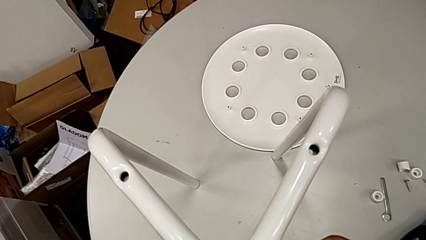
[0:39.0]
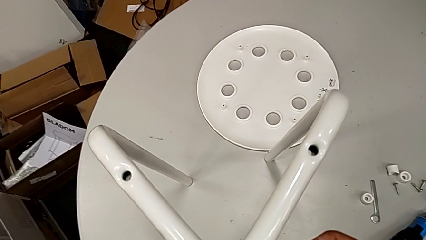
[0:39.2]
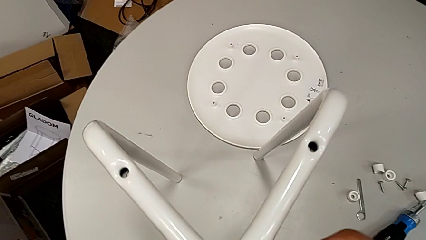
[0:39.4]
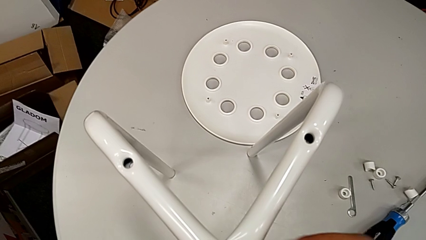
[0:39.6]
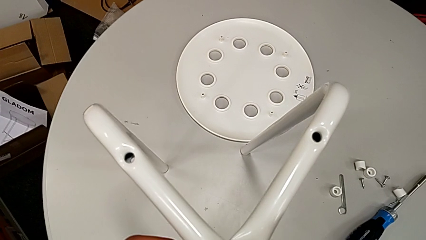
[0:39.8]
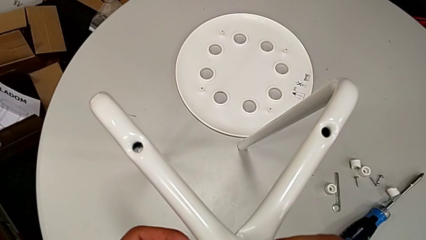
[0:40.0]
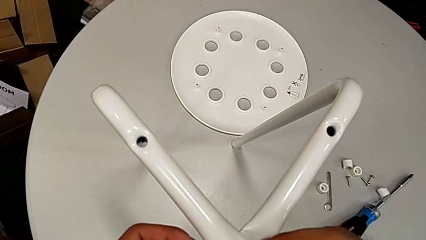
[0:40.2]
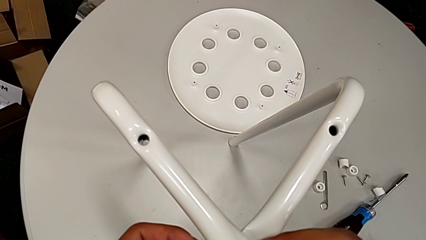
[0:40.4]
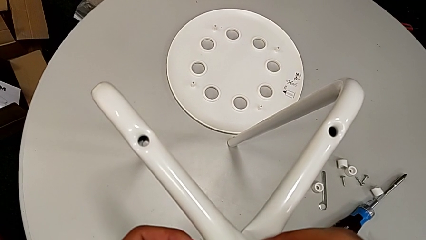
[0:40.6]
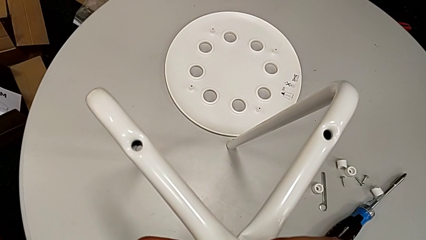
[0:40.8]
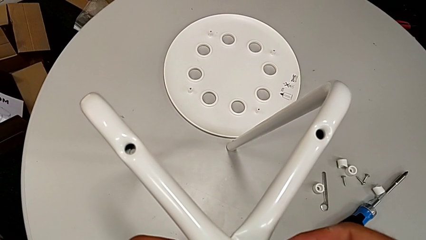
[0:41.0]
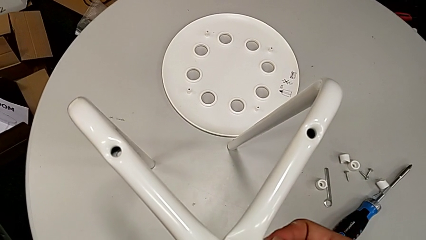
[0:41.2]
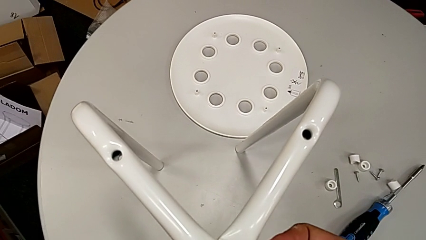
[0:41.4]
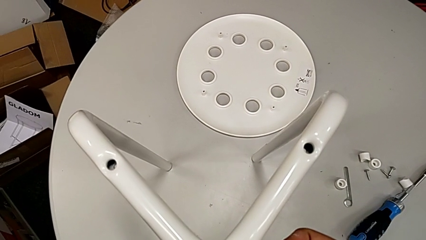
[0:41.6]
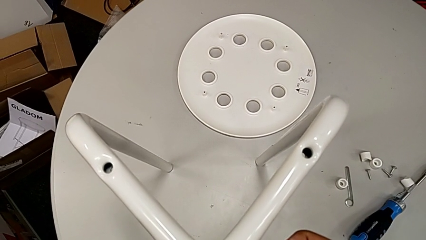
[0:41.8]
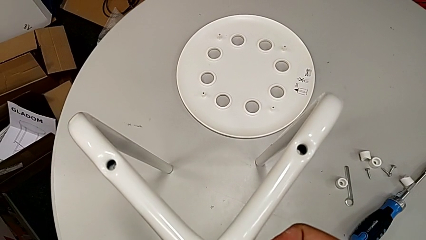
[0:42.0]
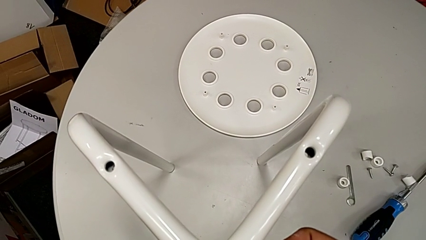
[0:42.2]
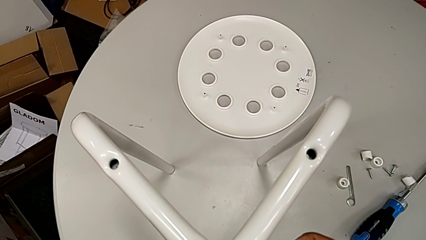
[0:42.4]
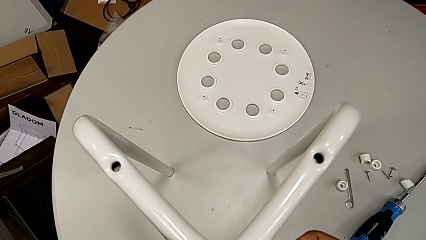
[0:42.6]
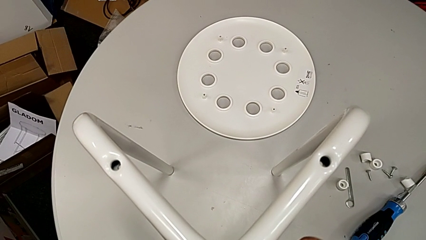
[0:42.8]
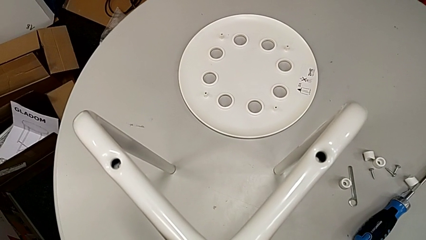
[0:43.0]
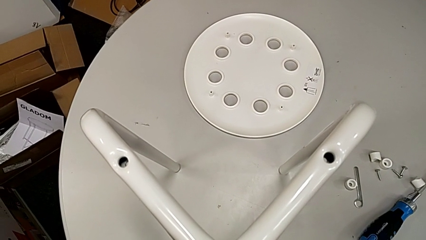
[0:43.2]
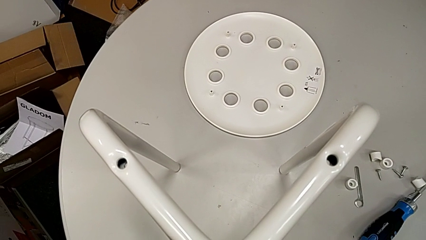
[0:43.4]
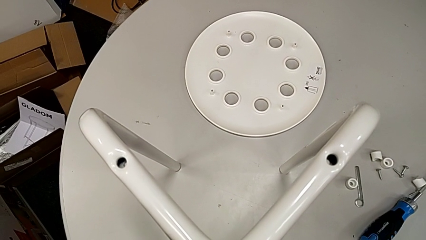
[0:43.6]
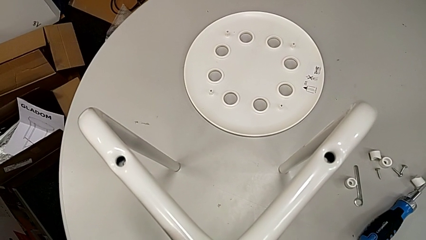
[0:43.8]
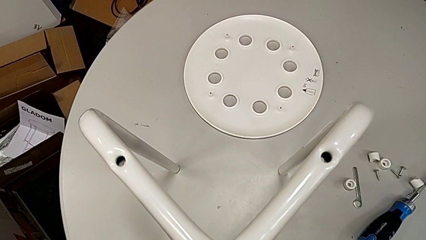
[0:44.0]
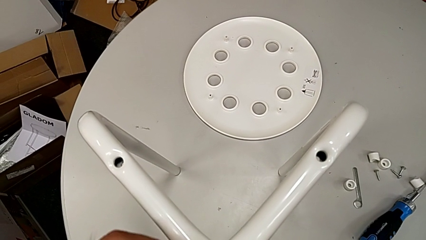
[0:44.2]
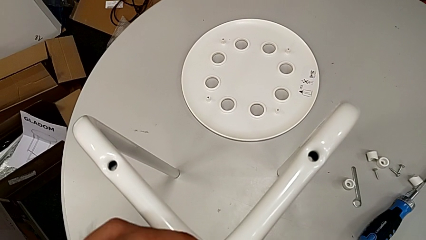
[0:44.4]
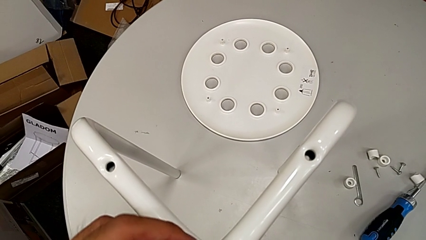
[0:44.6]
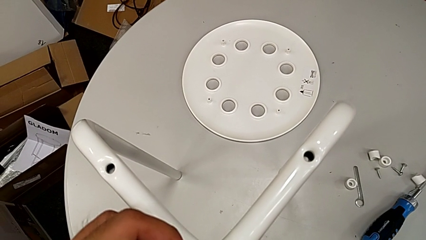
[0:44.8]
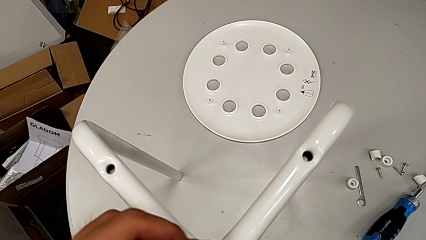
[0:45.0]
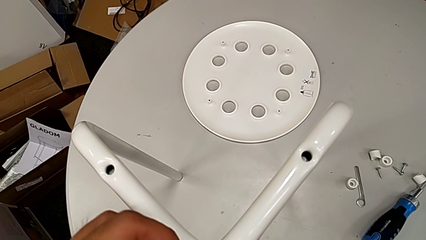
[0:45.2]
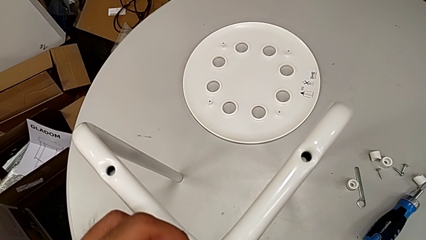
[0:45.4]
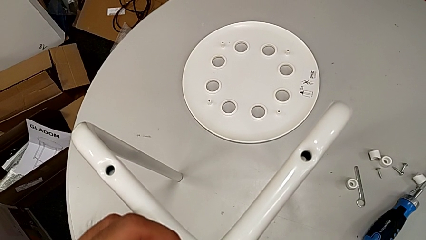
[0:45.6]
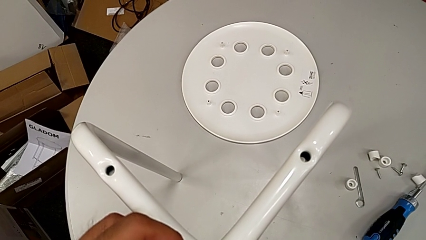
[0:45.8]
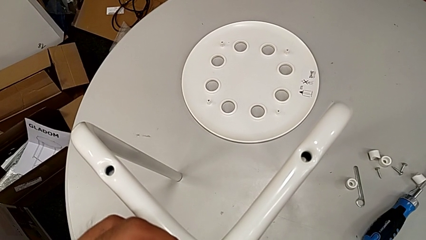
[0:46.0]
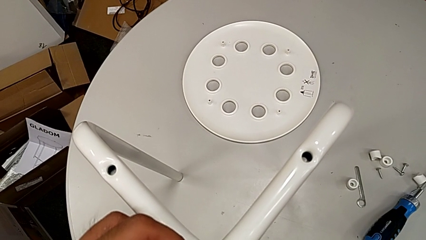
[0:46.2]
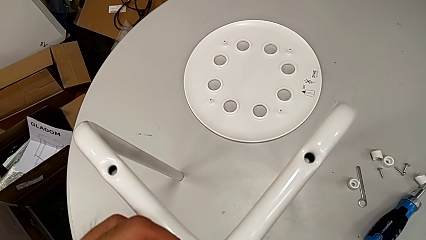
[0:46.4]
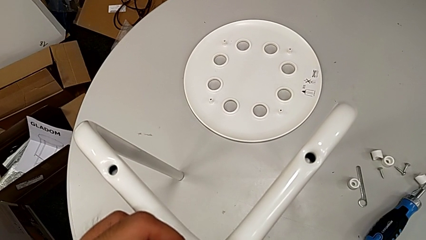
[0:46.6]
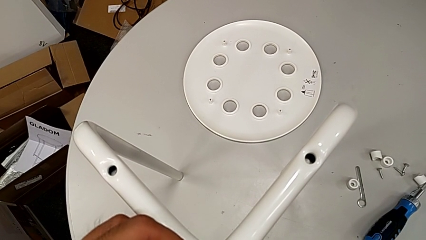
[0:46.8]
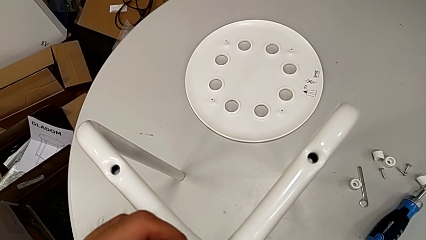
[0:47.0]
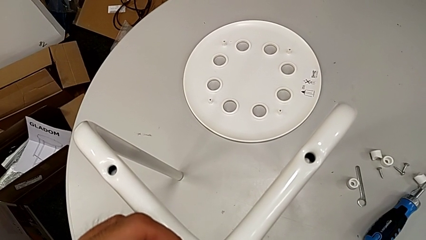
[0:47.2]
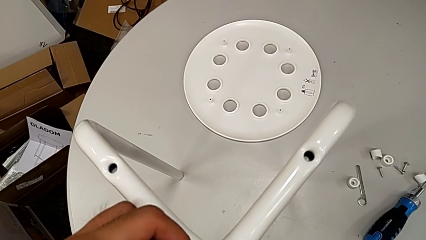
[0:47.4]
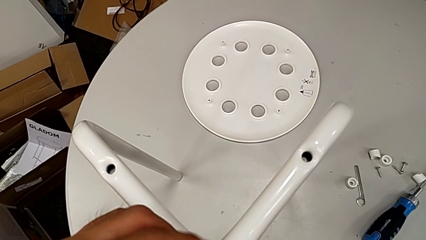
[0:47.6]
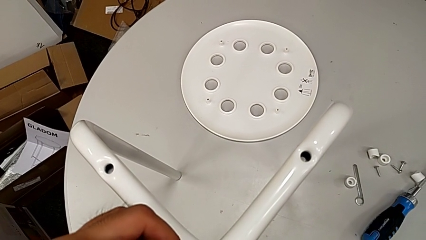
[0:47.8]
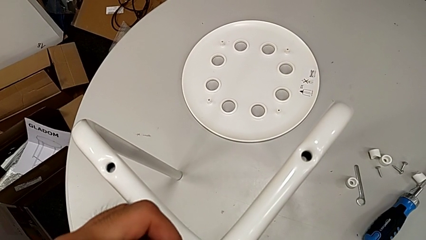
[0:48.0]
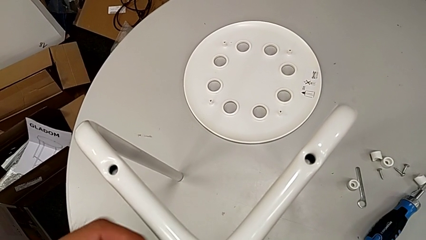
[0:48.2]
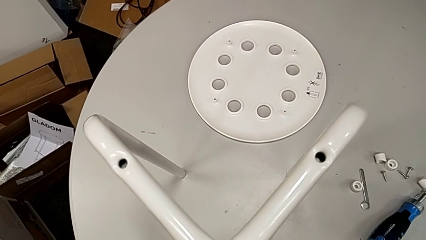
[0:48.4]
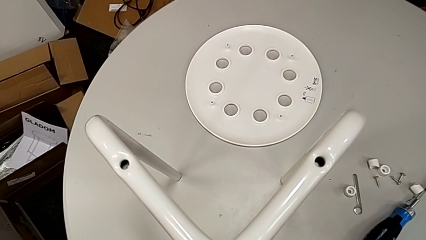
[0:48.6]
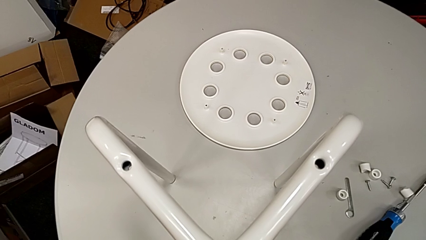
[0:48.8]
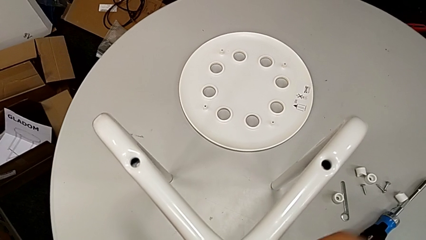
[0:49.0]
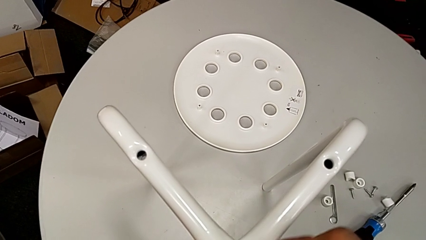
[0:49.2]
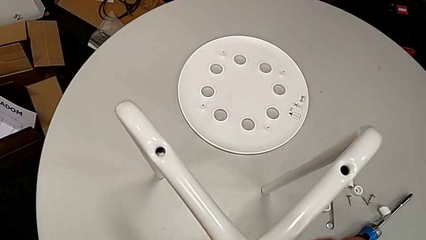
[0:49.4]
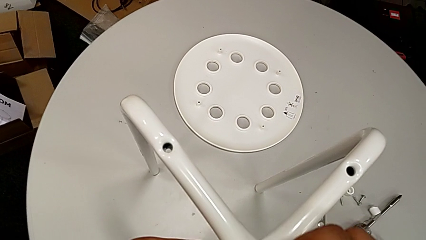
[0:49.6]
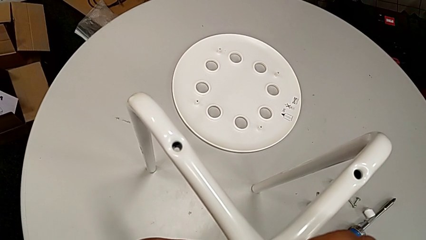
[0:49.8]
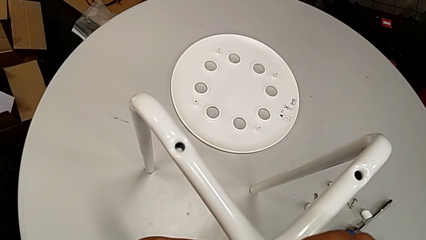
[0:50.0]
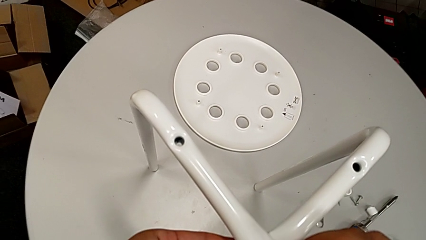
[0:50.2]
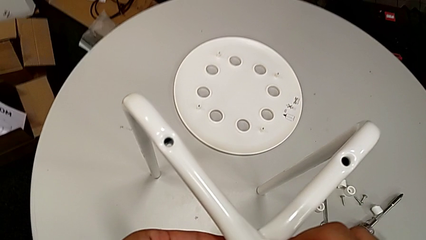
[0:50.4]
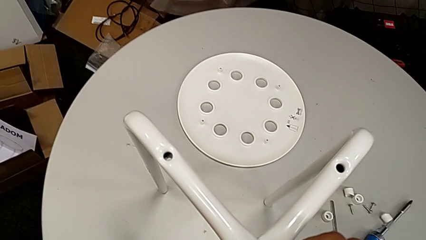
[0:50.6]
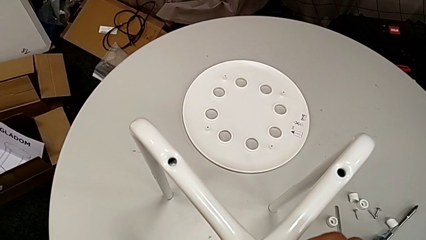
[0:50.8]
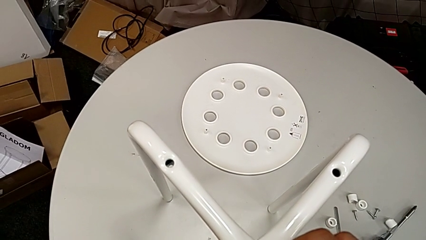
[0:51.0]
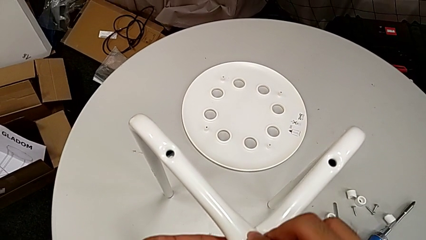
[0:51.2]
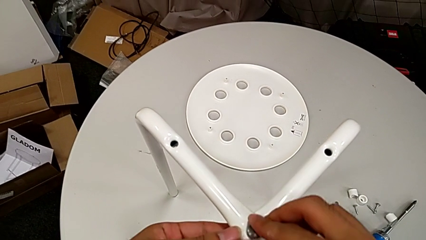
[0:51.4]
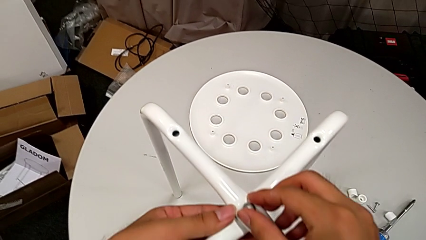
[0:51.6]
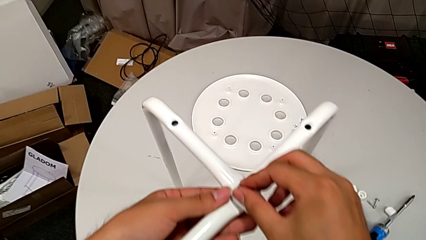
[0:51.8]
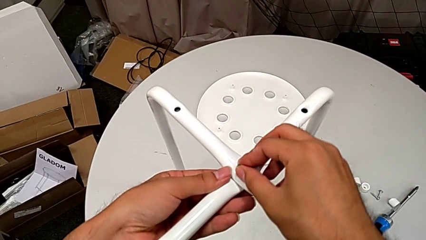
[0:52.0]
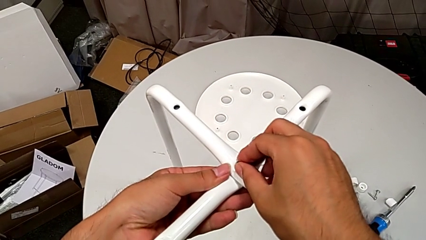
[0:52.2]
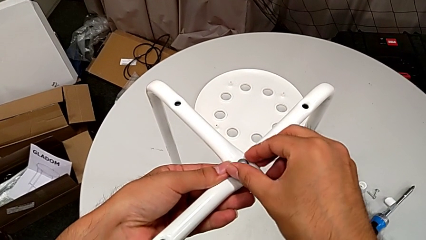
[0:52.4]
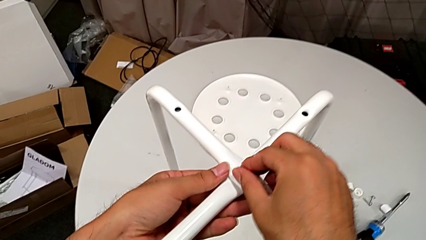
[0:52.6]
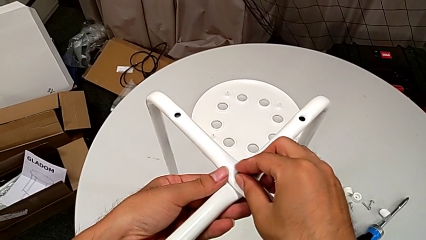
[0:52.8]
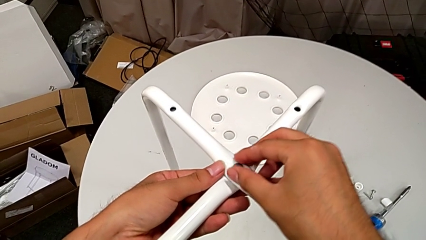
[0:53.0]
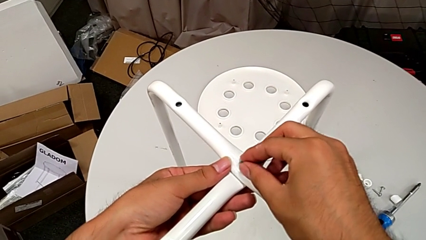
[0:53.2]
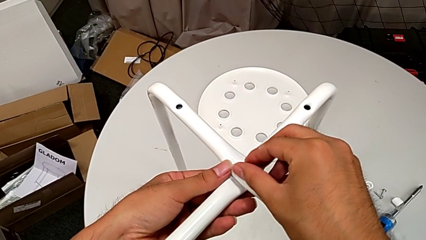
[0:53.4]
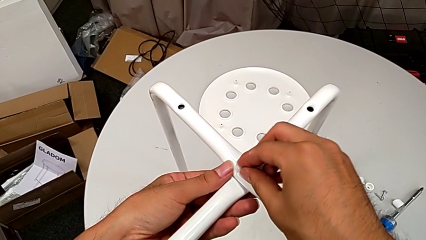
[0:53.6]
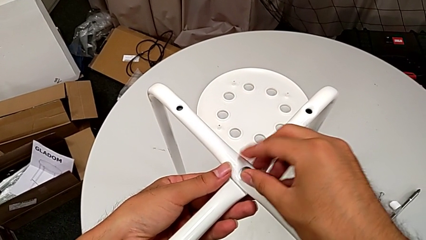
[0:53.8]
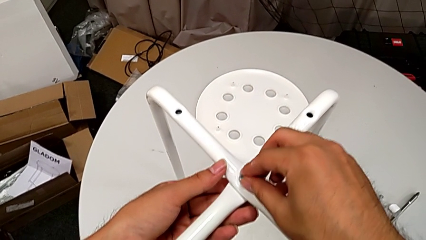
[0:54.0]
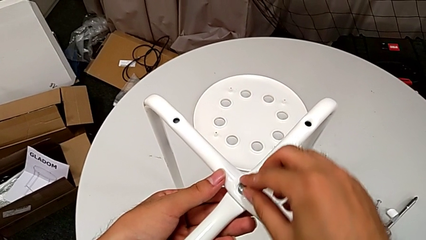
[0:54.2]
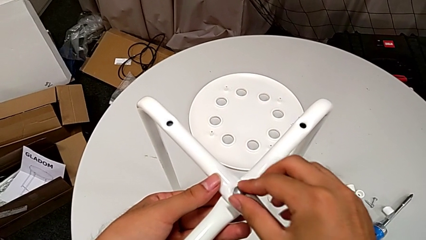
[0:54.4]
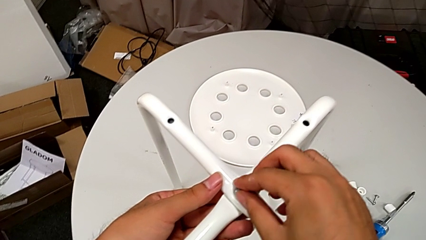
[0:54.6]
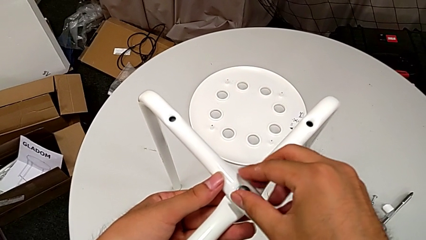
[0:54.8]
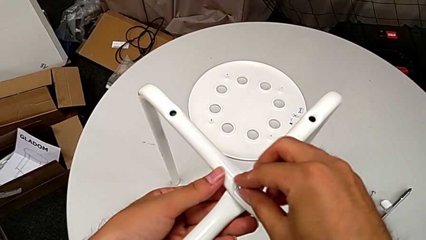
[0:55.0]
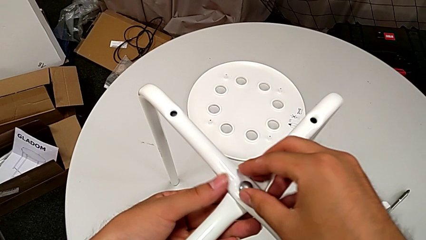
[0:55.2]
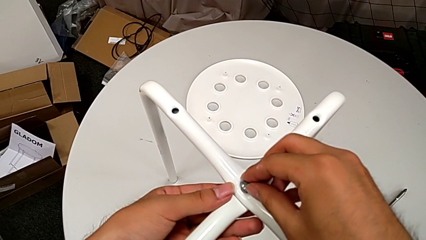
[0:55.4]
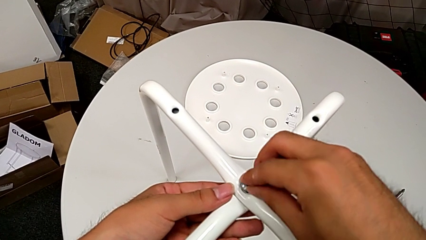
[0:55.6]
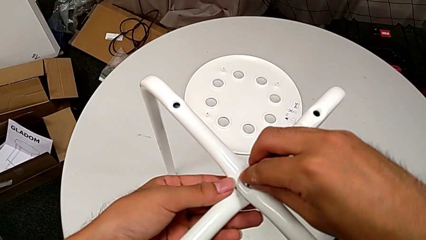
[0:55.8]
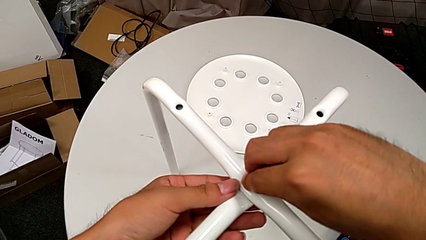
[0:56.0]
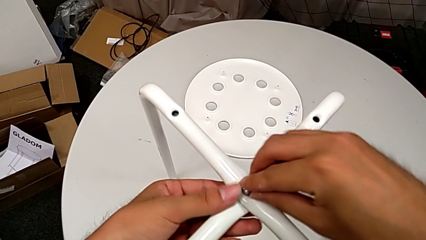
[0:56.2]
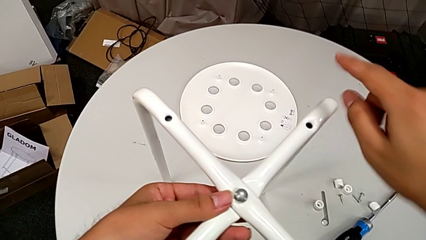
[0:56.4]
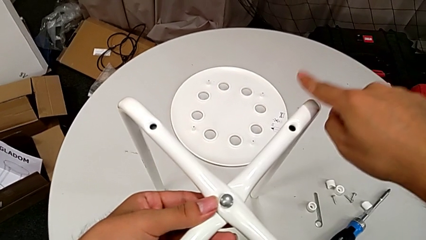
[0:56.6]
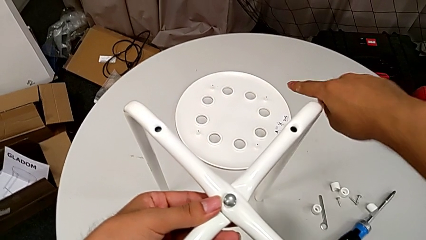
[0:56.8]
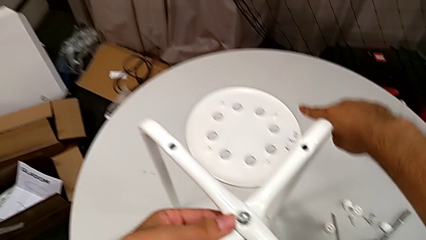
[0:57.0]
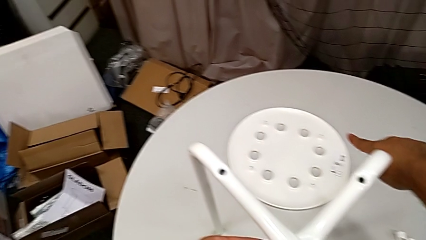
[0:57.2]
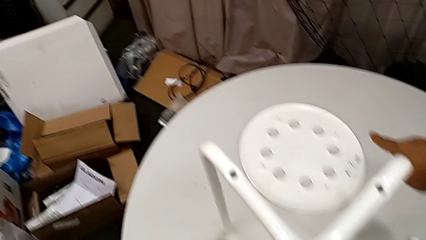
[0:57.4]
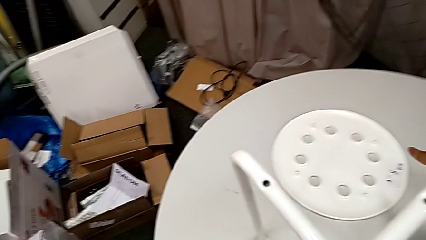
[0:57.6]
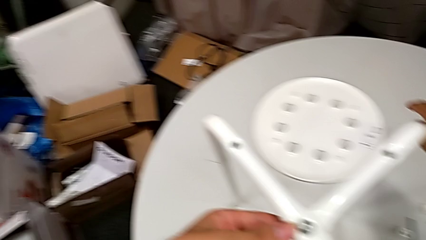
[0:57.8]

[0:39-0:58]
The camera wearer is assembling the legs together. They wrongly screw the bolt, with the nut on the wrong side, and screw the top bolt, screwing the wrong part.
